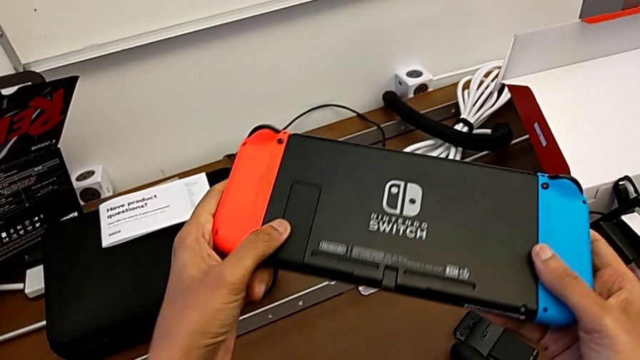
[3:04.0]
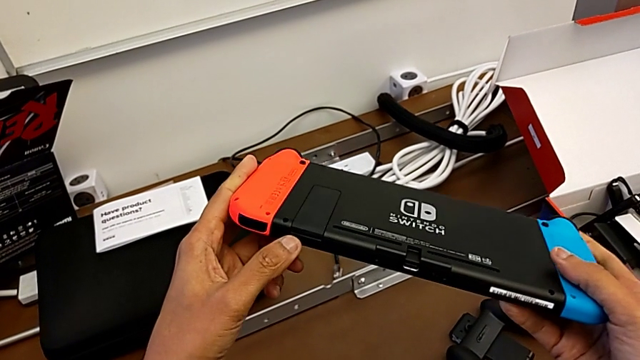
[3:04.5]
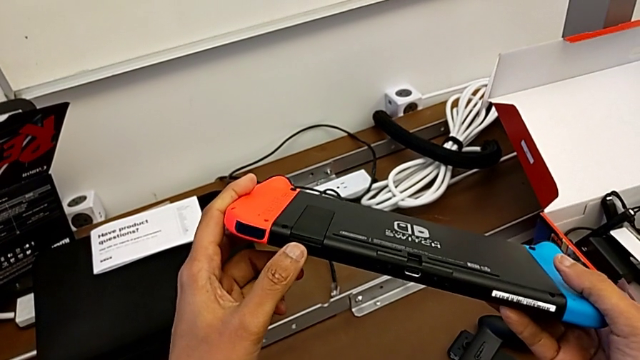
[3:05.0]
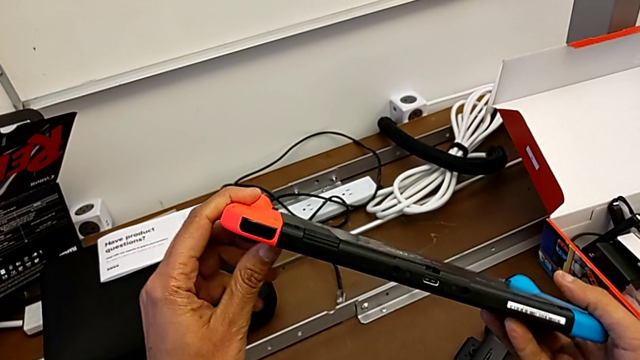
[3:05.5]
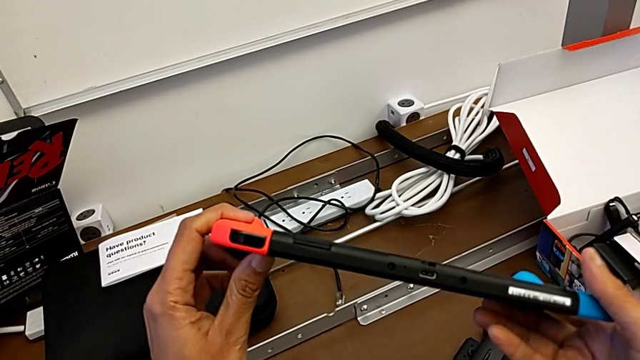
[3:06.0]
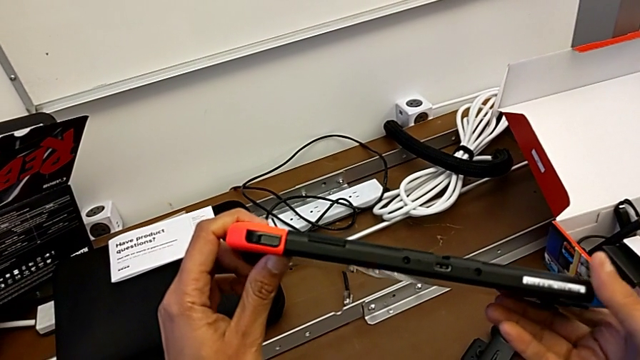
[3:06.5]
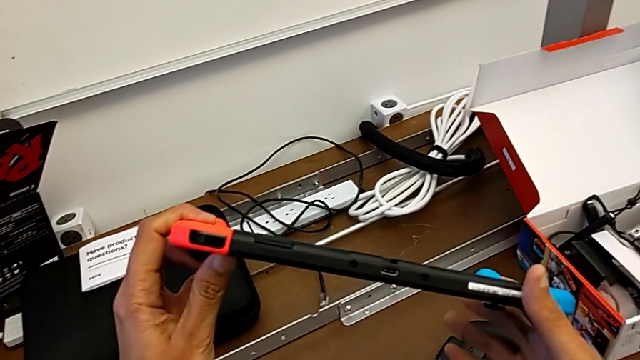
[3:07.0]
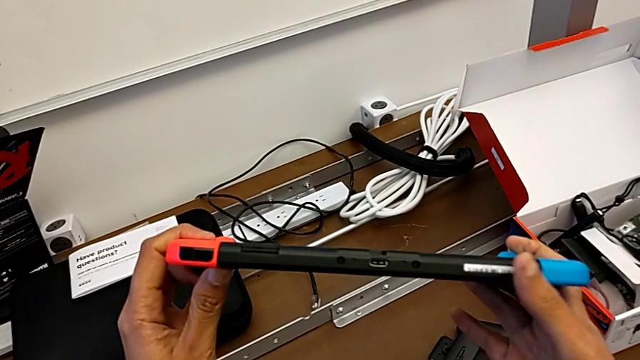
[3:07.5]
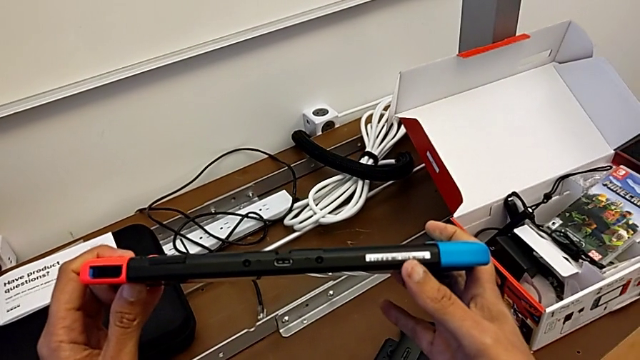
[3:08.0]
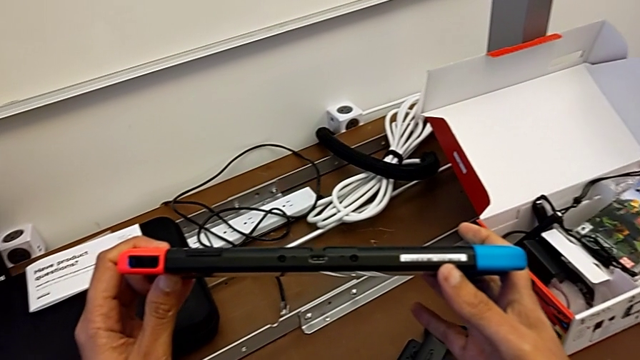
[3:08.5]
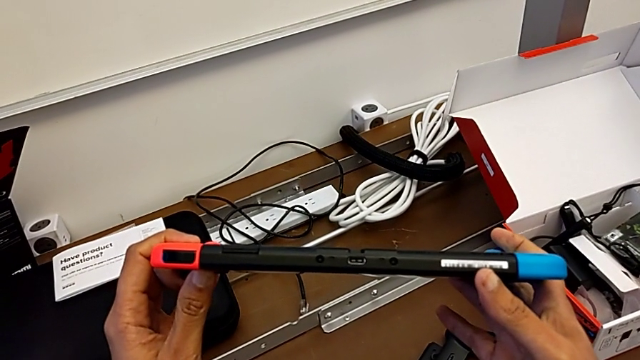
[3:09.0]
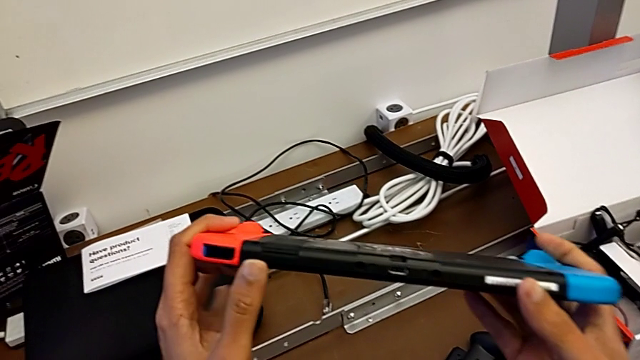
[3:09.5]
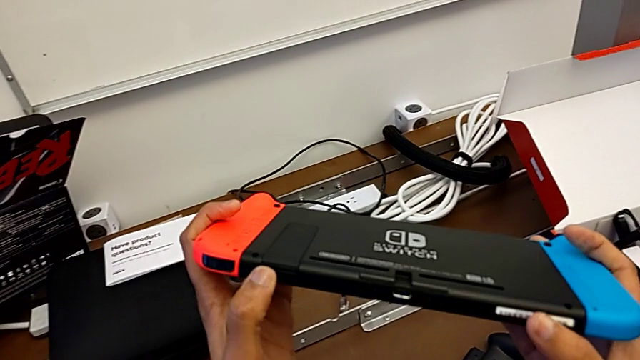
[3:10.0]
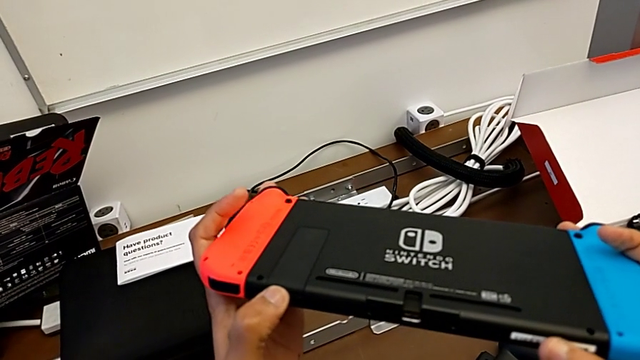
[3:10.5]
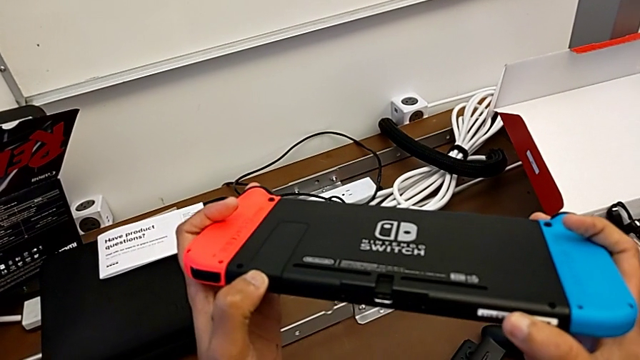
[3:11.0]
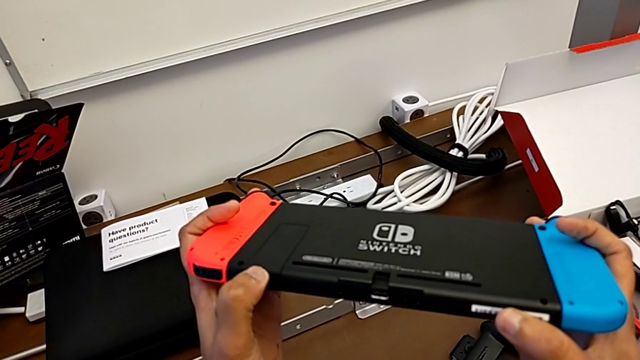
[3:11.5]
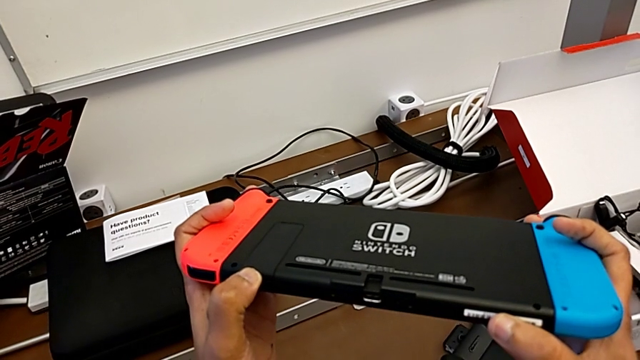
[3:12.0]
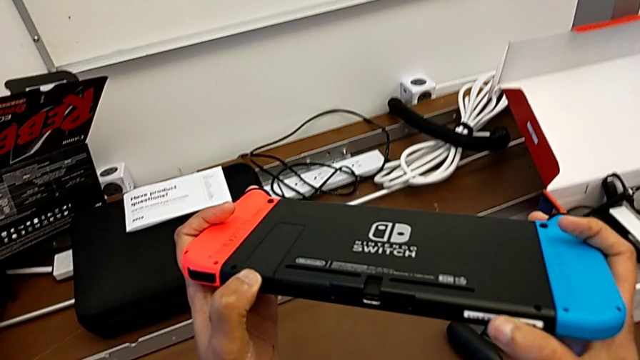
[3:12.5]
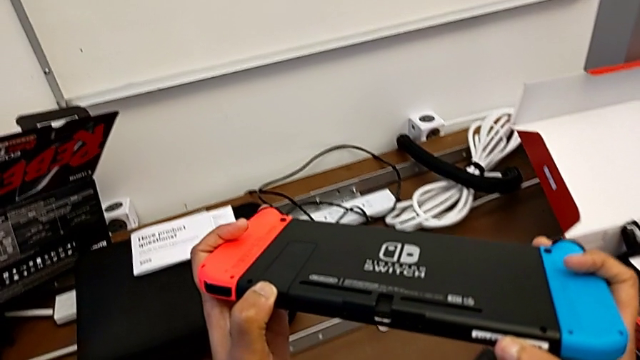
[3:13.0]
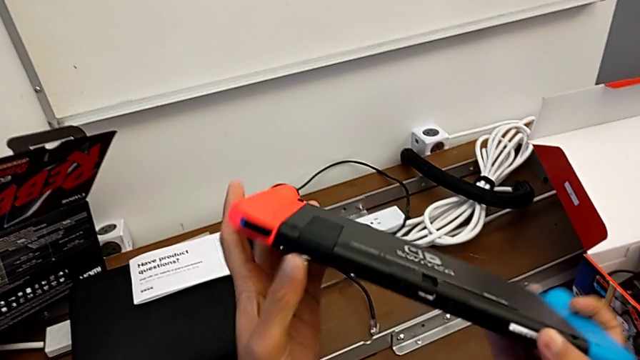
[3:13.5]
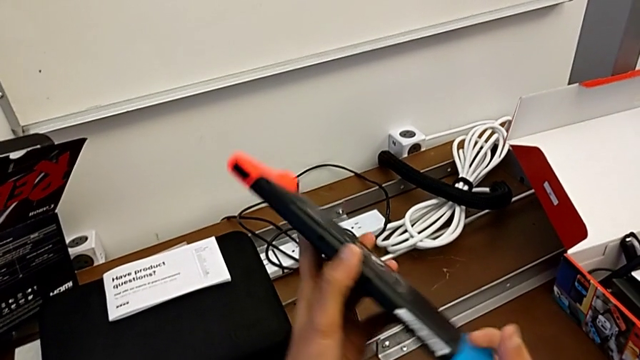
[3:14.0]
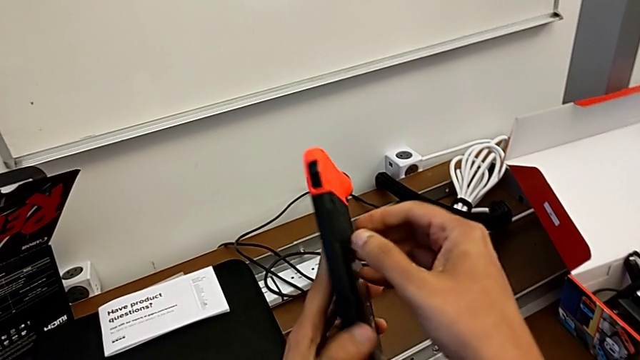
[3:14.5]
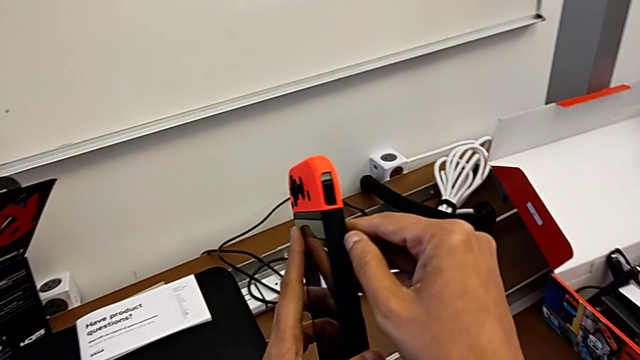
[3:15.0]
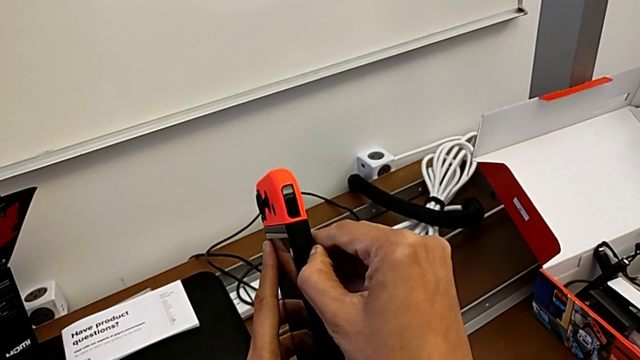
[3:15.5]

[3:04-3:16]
The camera wearer is opening the kickstand of the Nintendo Switch. They flip the Nintendo Switch, inspect it, rotate it, wrongly push the kickstand, which they can not open, and rotate the Nintendo Switch.

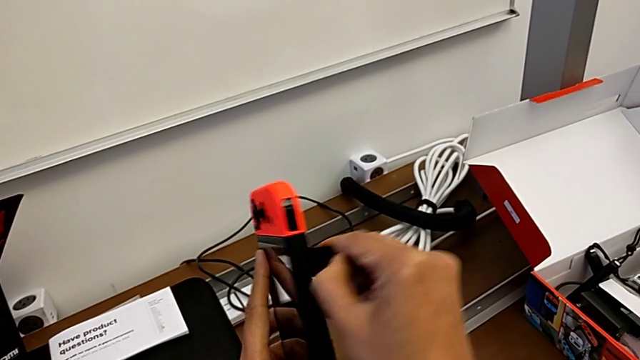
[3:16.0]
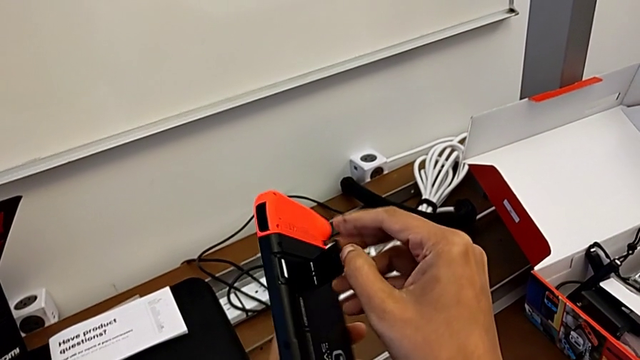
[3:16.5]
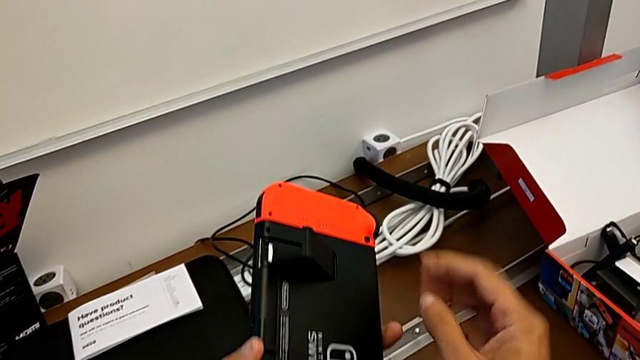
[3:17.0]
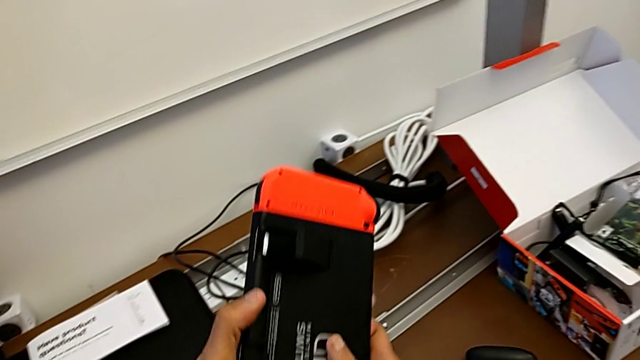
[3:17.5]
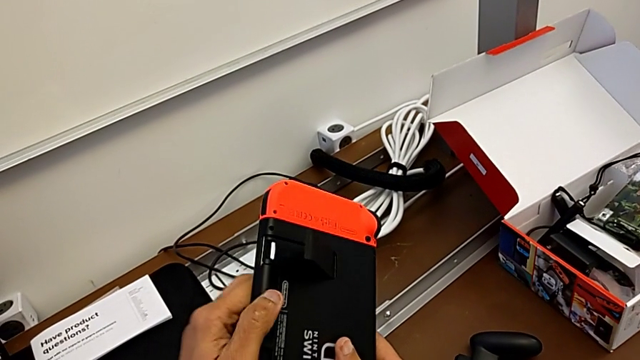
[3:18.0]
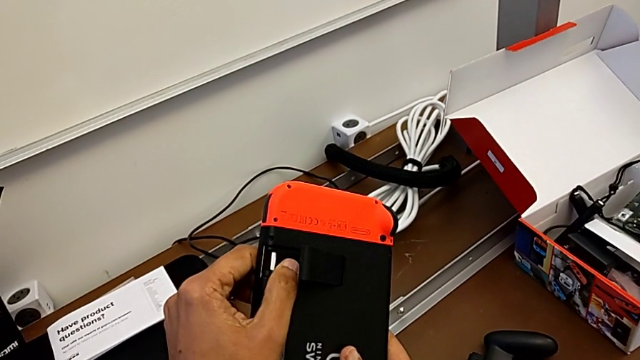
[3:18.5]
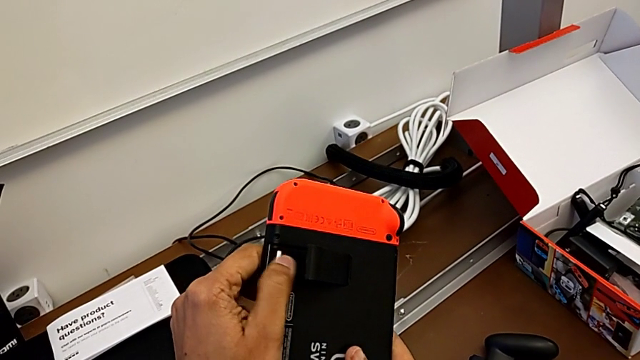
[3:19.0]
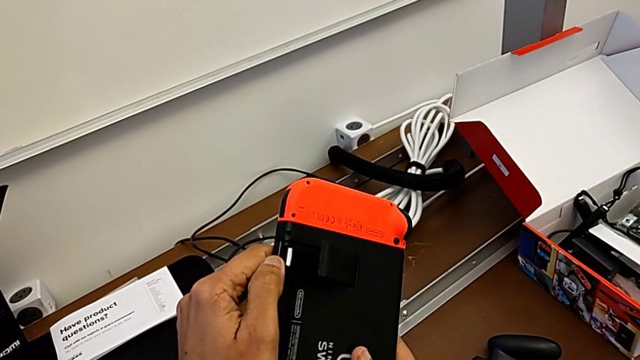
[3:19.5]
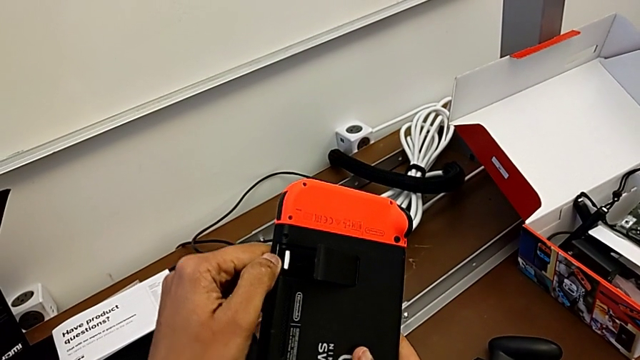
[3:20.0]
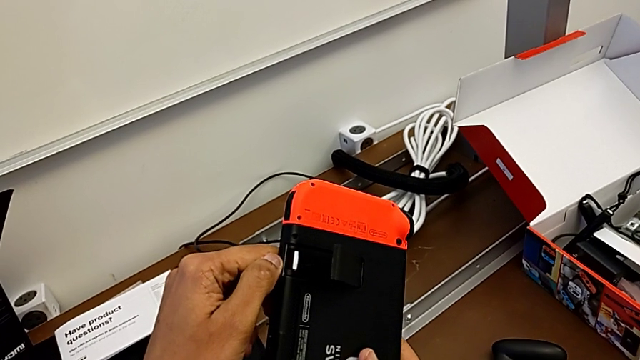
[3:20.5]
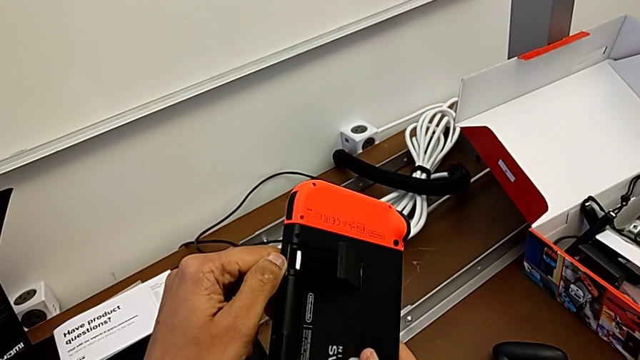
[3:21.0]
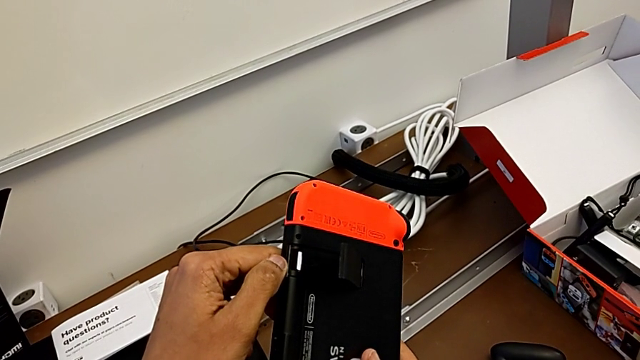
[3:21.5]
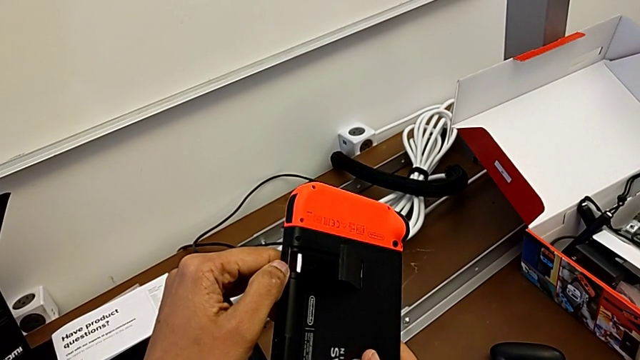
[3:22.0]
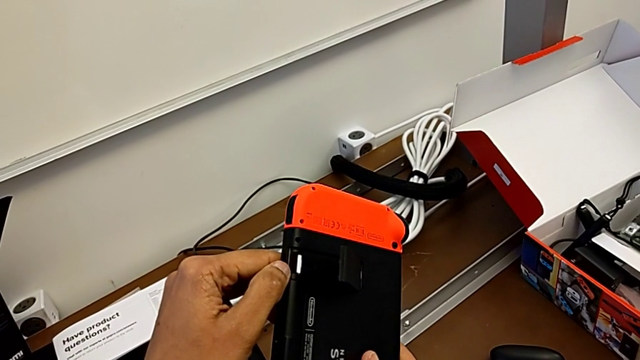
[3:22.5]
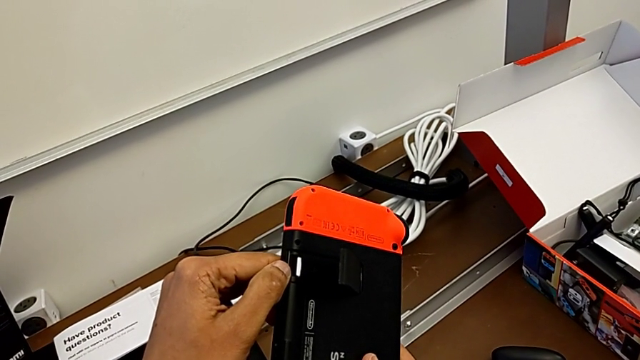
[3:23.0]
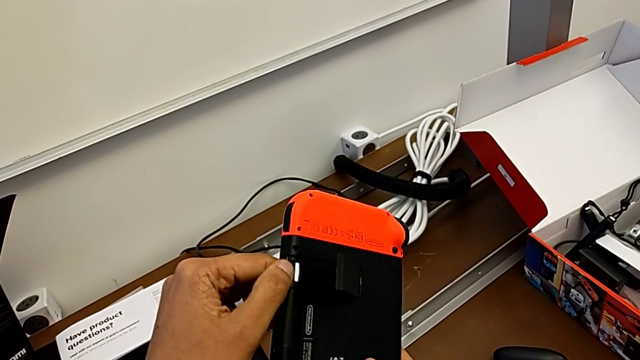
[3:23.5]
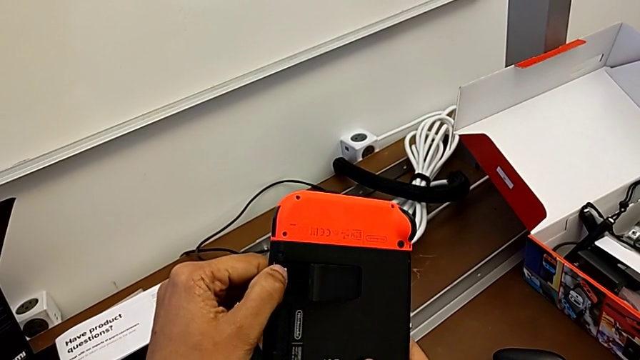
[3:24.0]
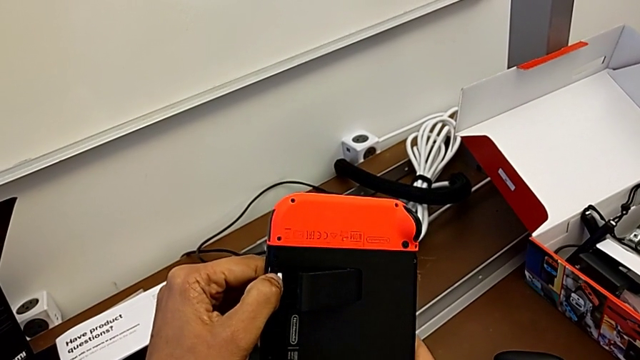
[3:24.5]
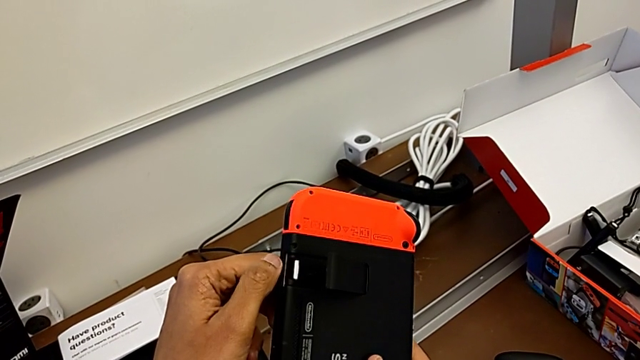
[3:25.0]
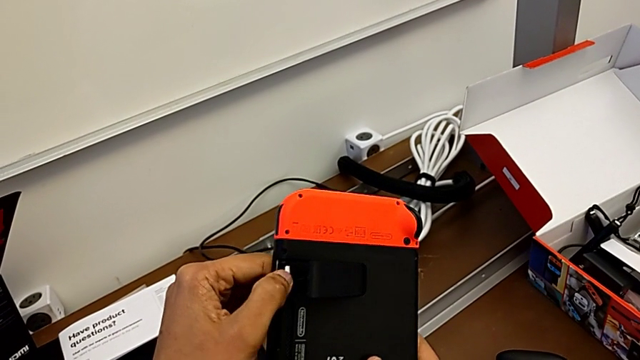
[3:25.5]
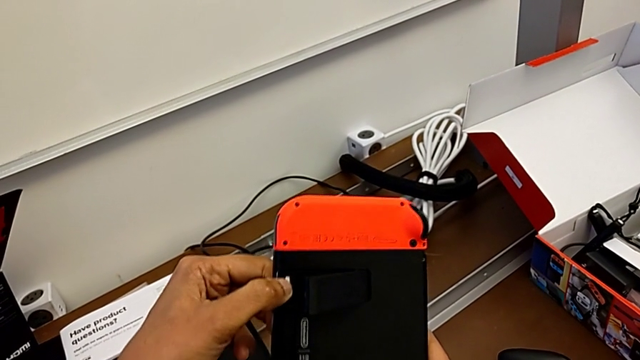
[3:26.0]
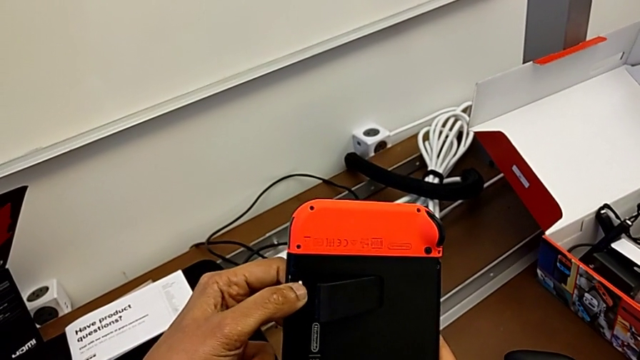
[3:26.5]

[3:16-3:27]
The camera wearer is opening the kickstand of the Nintendo Switch. They open the kickstand.
